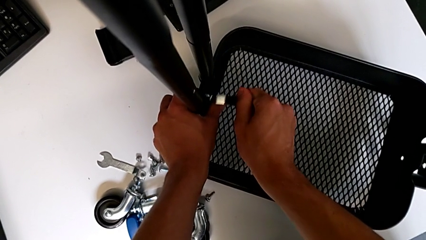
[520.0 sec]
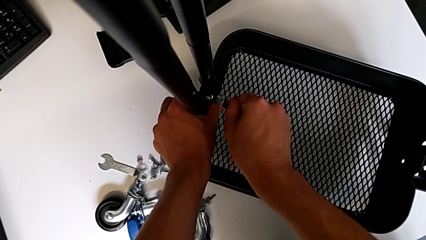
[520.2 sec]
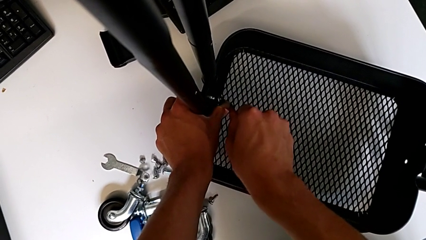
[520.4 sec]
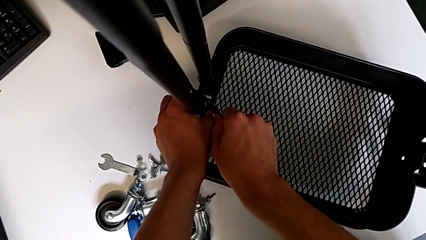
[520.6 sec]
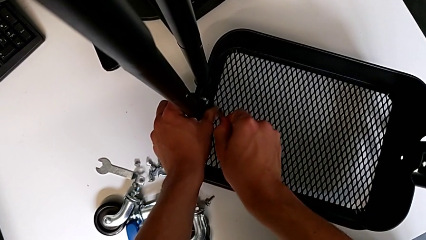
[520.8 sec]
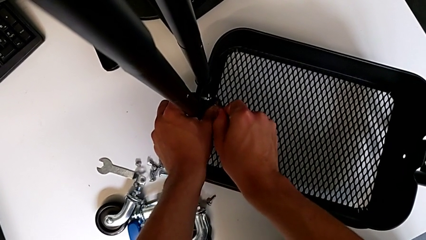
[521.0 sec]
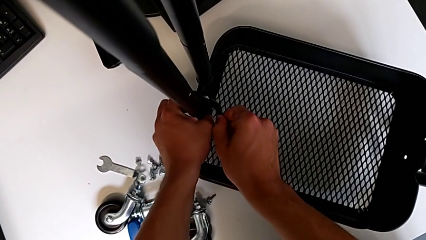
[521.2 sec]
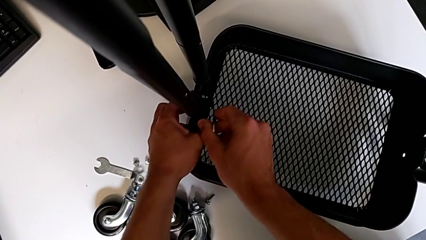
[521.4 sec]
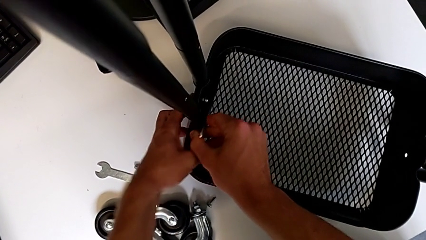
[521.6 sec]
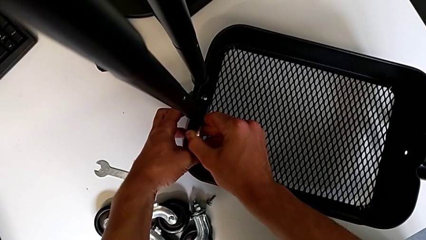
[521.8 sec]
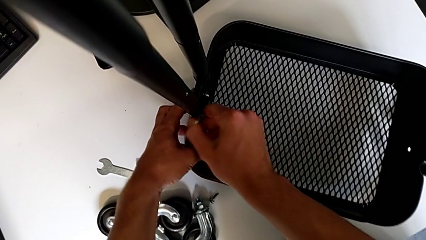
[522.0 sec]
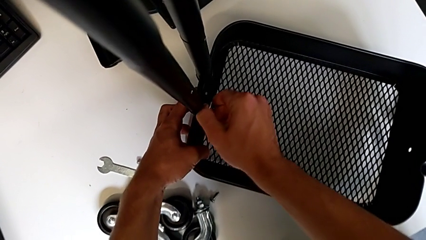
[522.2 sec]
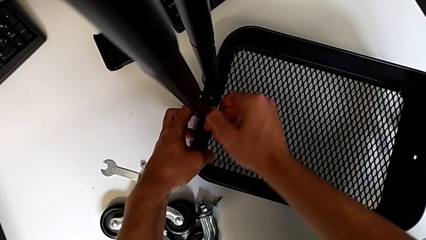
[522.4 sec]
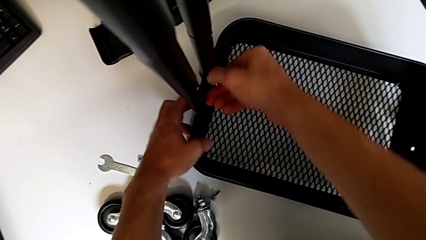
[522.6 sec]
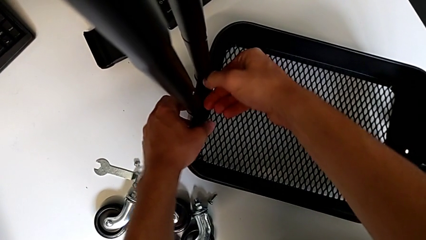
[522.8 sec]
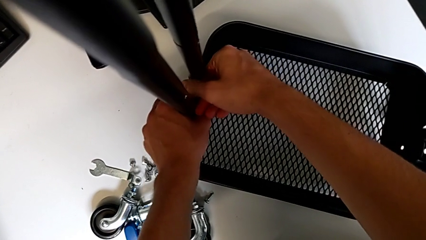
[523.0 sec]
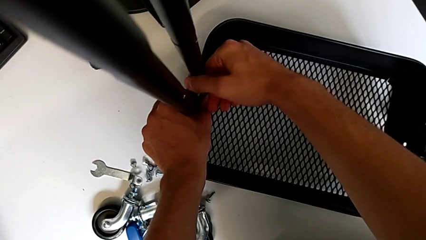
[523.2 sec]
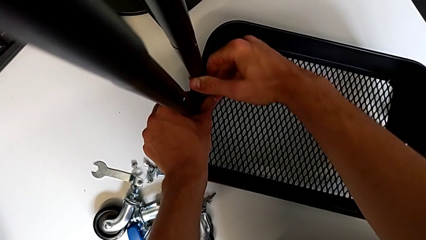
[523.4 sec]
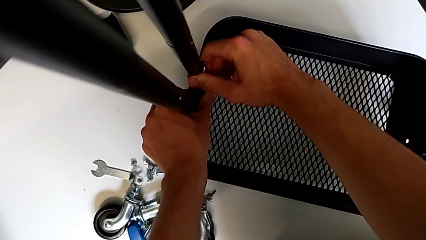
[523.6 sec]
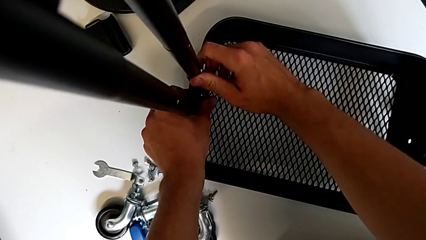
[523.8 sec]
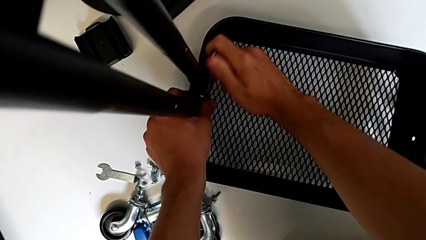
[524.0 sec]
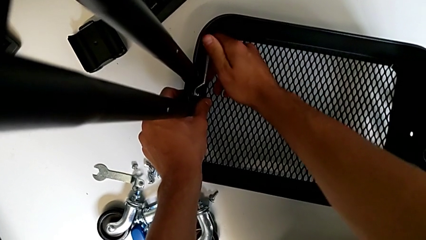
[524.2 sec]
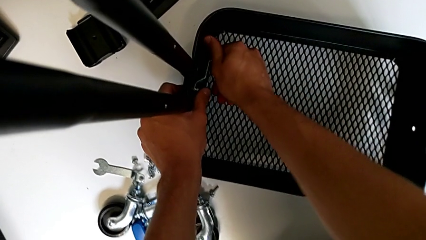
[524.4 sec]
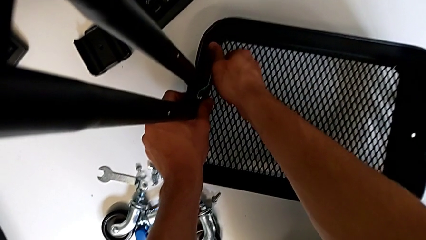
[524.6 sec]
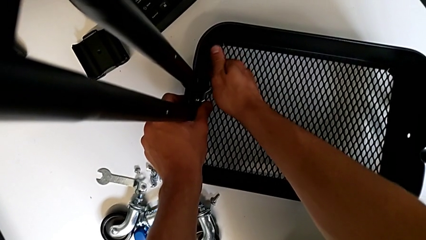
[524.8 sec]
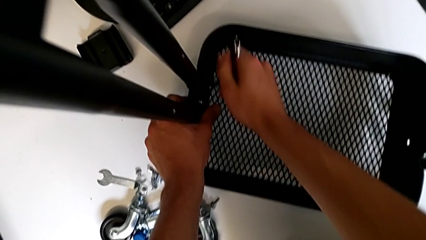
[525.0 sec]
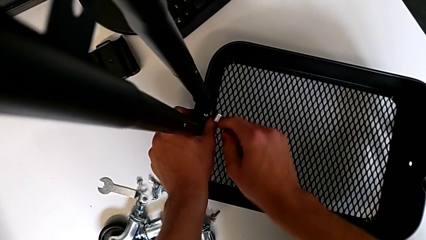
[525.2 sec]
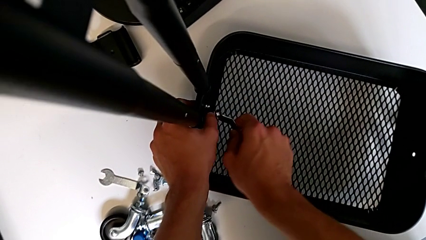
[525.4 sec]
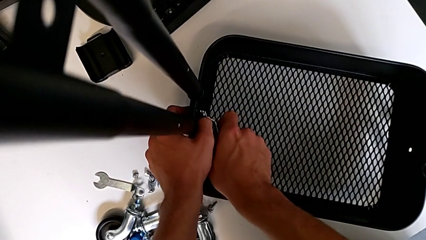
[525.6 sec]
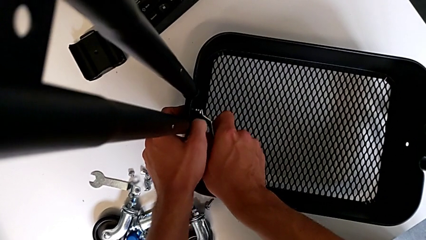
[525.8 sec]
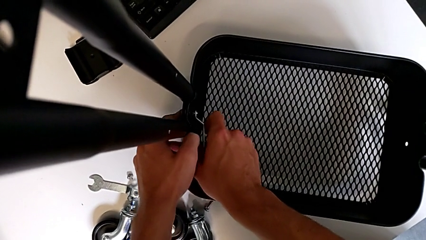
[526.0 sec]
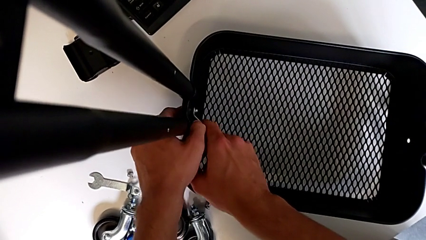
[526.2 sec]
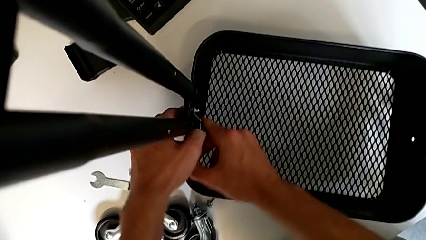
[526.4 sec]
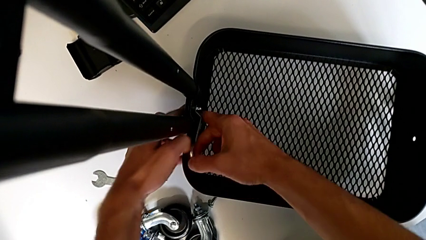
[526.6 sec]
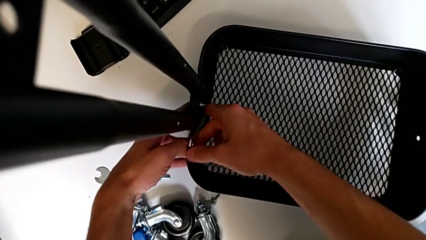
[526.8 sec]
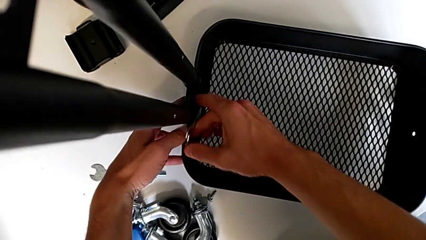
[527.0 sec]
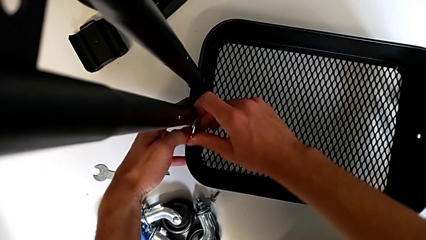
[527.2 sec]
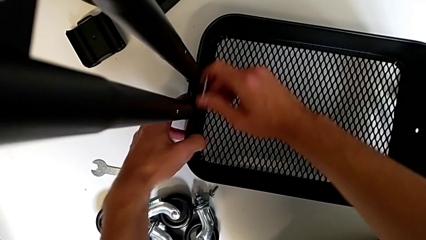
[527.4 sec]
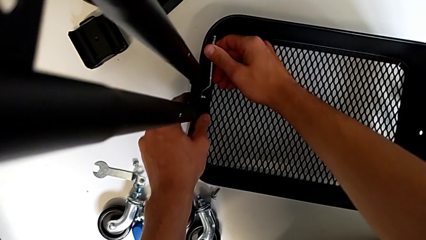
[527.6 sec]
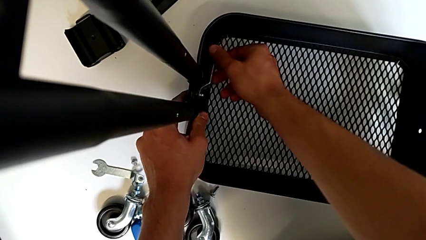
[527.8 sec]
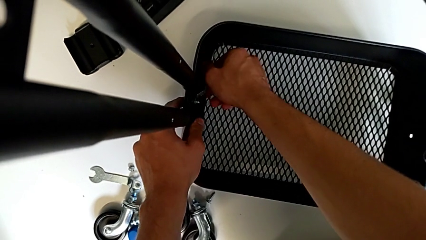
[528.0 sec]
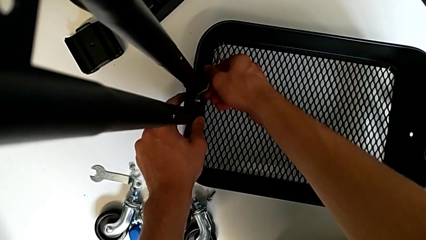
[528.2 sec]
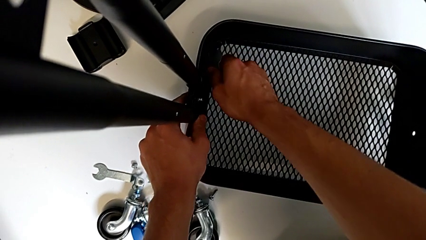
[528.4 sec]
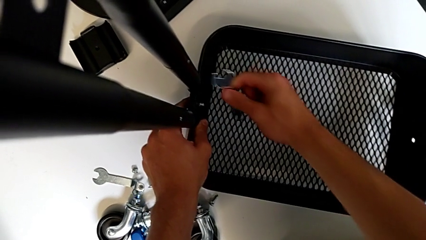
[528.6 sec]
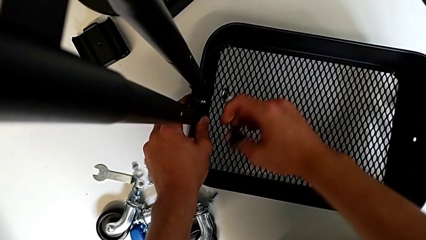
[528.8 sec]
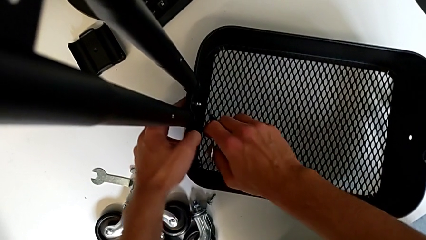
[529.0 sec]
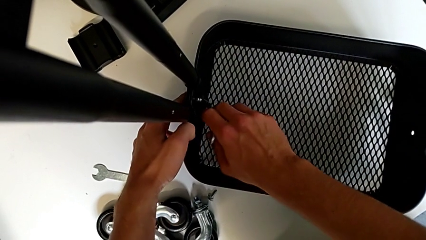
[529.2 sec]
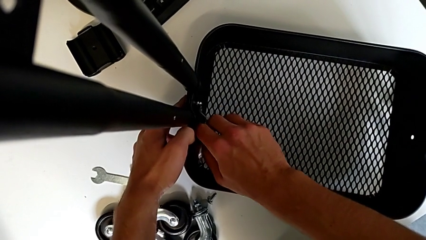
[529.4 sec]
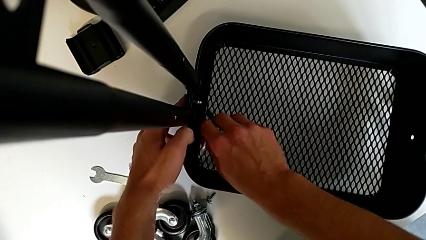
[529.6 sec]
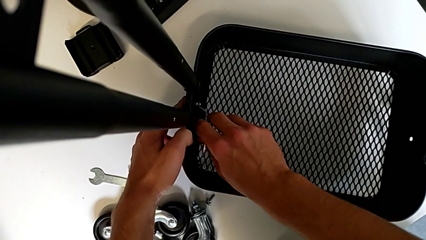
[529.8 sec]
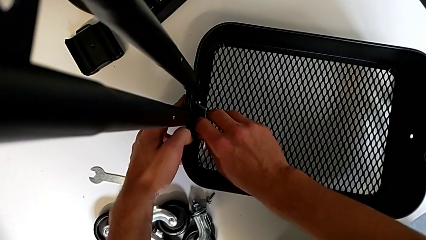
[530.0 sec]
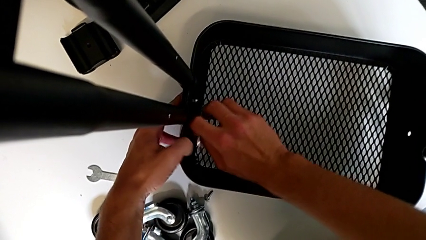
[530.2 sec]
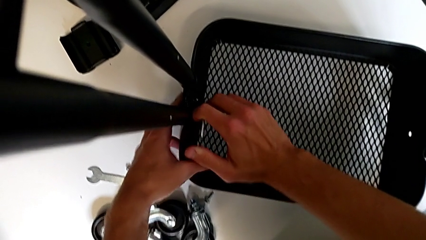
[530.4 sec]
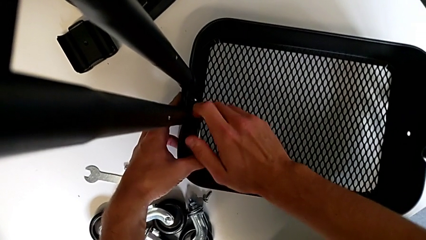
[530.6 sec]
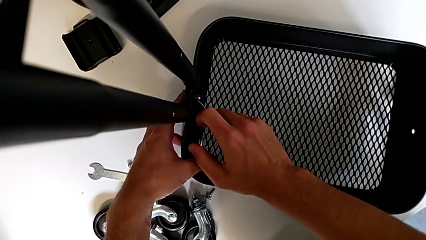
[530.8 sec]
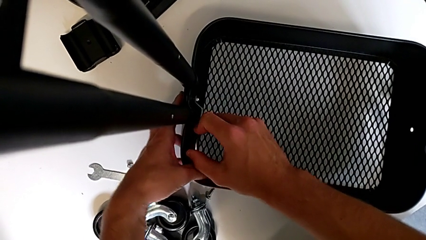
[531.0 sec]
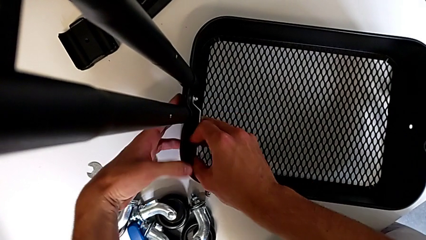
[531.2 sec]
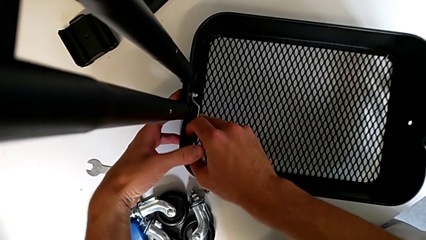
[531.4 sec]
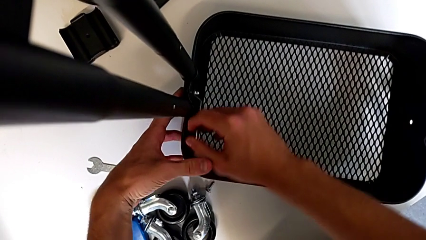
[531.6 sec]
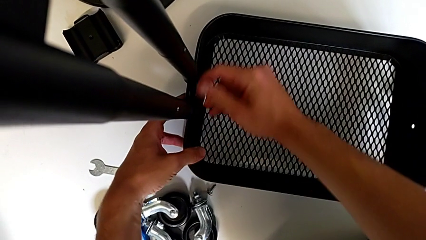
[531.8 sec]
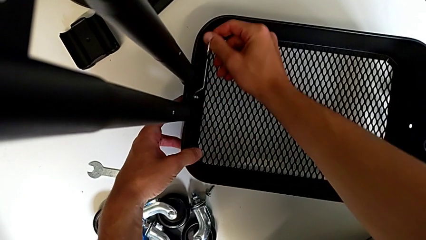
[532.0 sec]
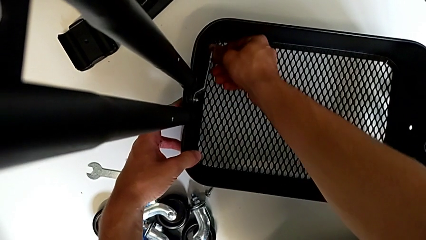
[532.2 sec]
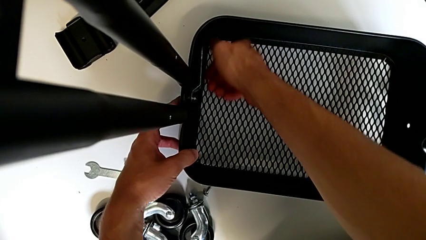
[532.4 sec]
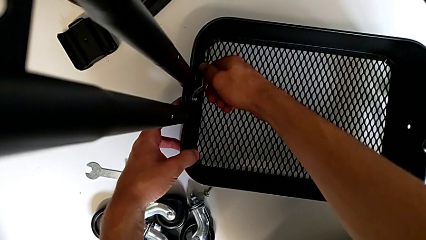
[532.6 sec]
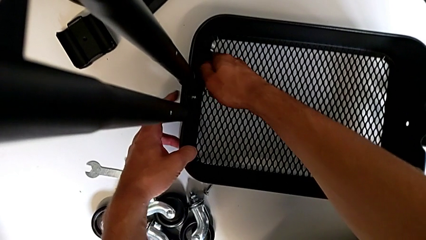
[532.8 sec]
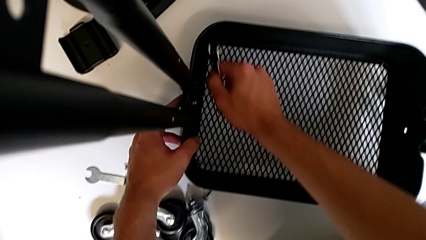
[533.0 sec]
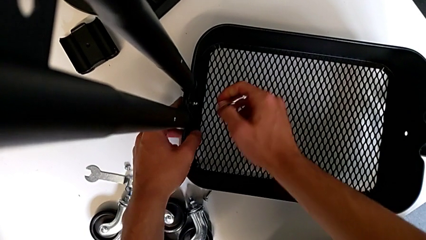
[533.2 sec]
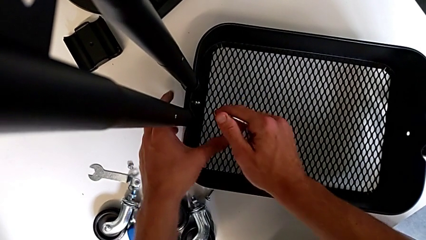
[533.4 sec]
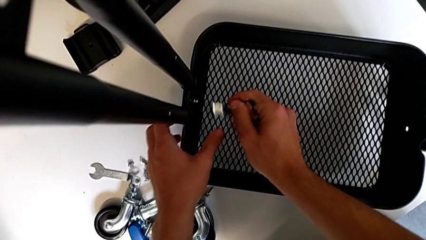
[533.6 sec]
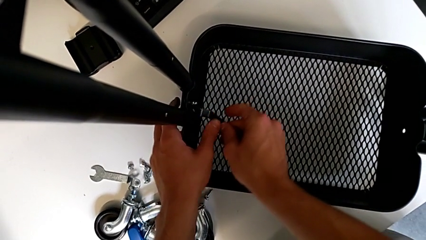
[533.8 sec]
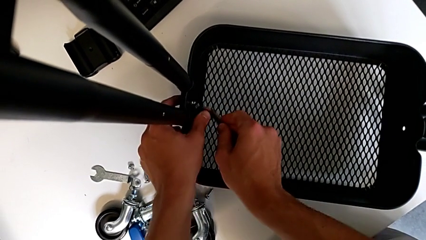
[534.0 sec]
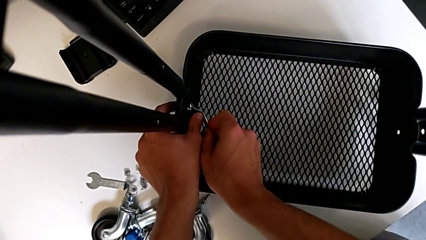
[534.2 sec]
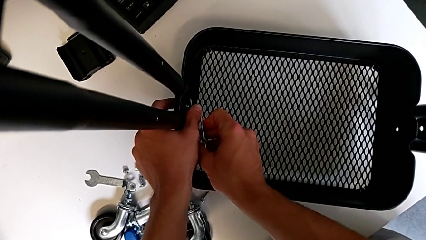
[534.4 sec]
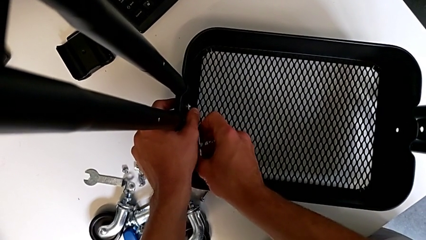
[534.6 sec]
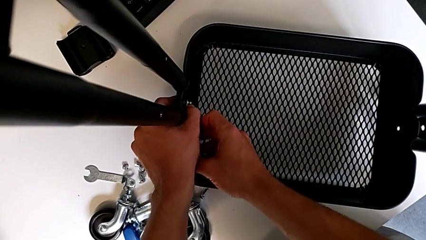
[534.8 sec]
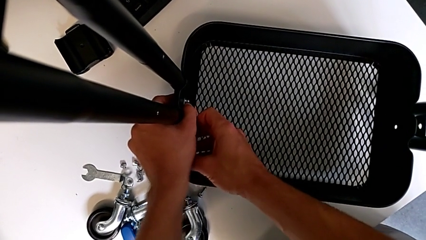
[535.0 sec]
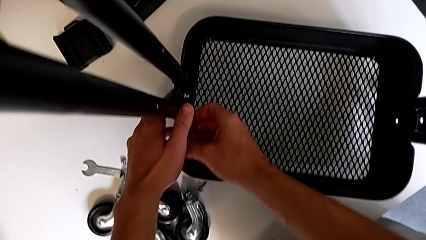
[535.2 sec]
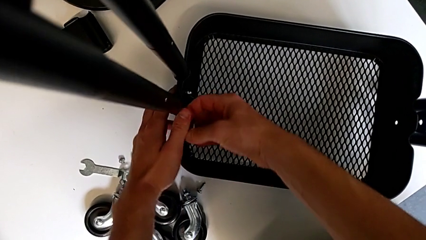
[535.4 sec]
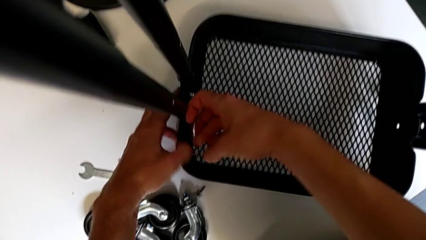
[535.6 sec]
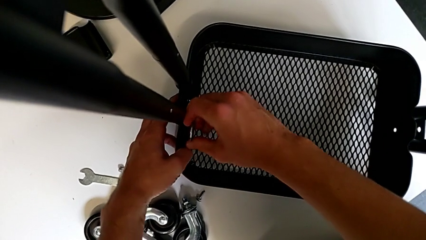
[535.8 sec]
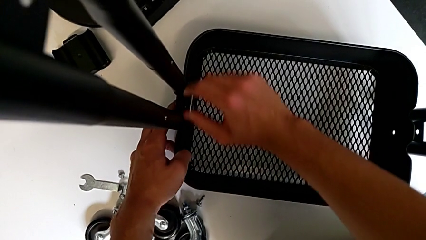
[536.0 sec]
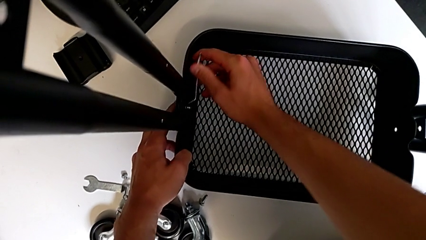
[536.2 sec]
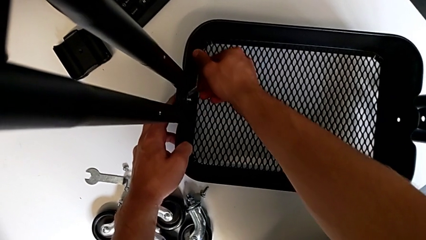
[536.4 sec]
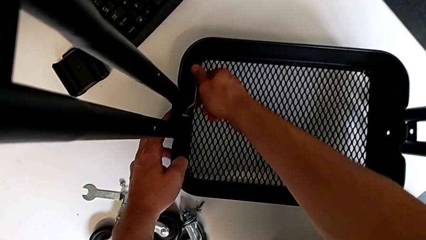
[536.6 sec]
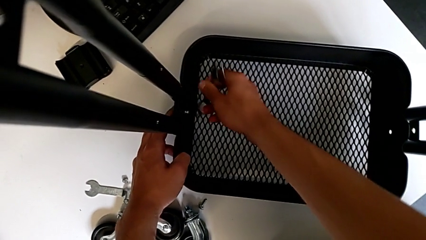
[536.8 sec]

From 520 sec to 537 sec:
The camera wearer is assembling the first tray. They screw the hex nut, withdraw the hexagonal wrench, insert it, insert the hex nut, withdraw the hexagonal wrench, insert it, screw the hex nut, withdraw the hexagonal wrench, insert it, screw the hex nut and withdraw the hexagonal wrench.
